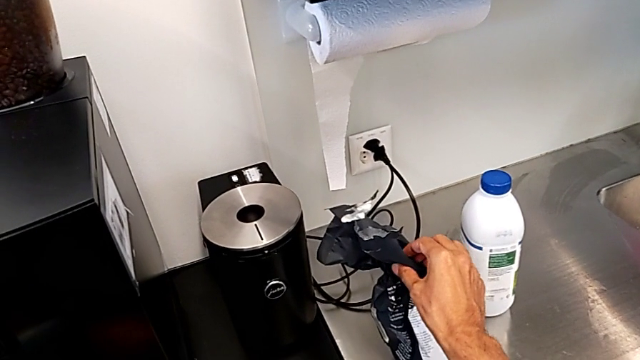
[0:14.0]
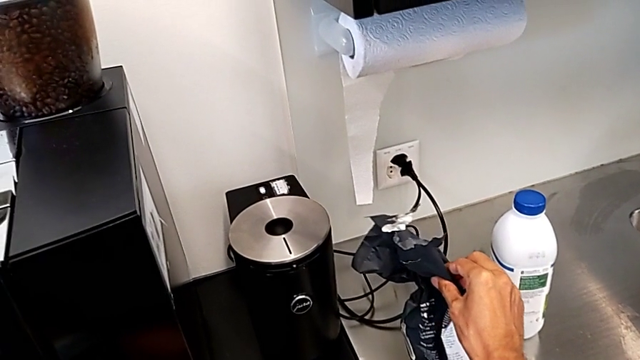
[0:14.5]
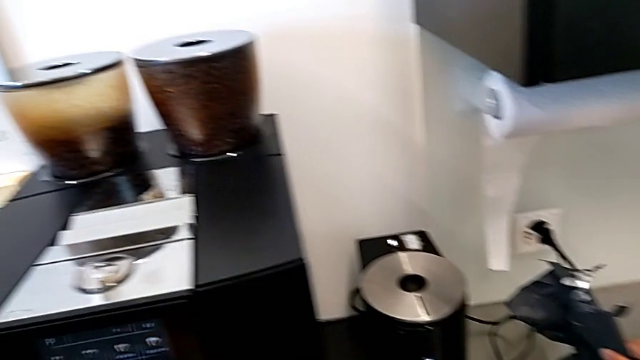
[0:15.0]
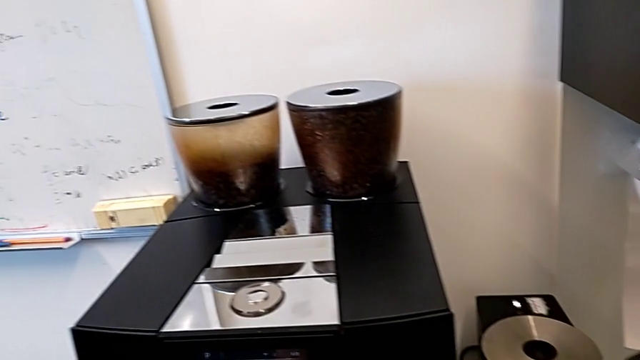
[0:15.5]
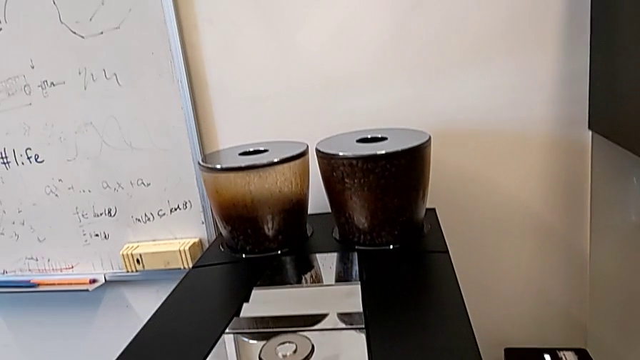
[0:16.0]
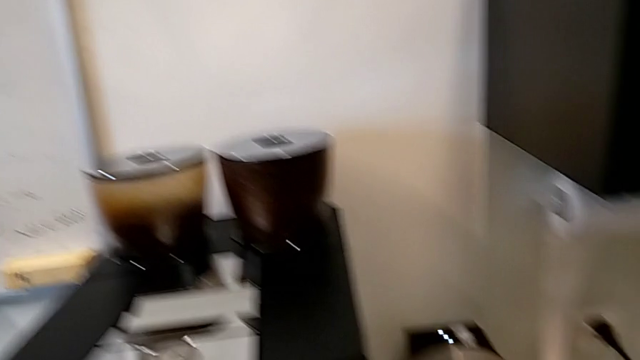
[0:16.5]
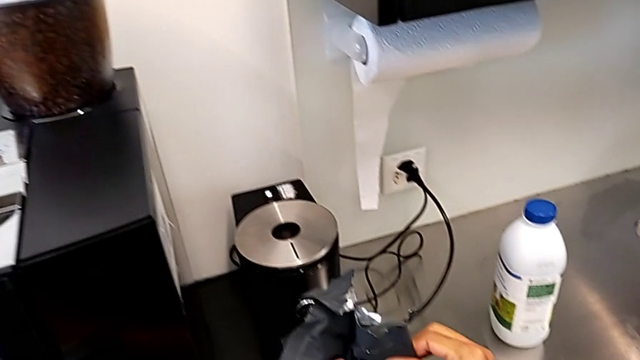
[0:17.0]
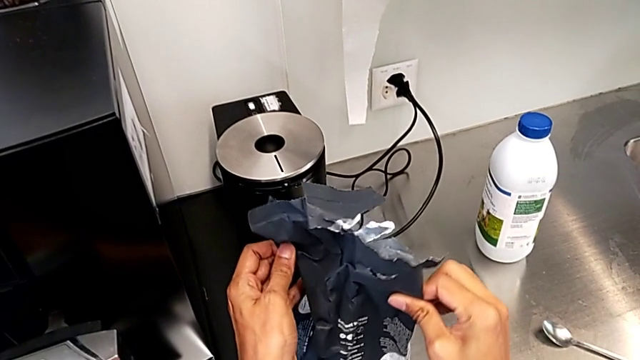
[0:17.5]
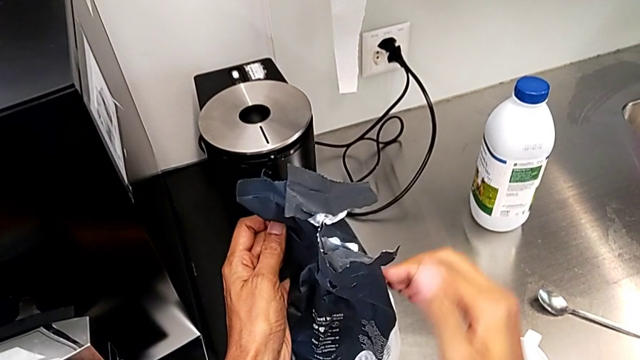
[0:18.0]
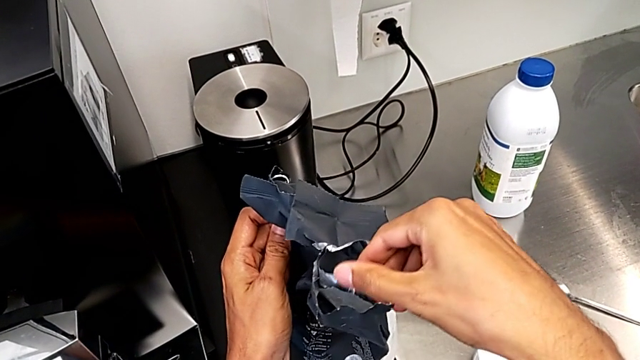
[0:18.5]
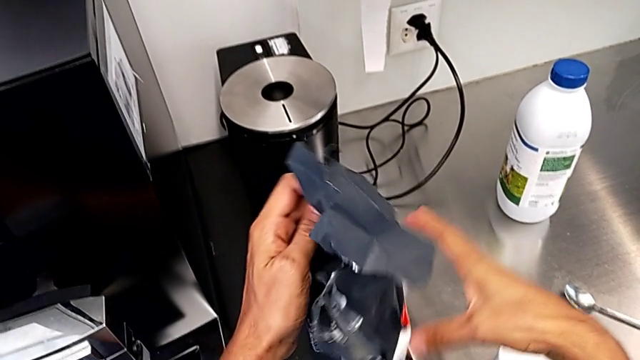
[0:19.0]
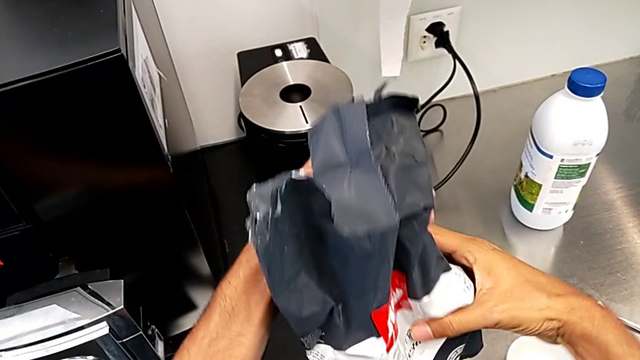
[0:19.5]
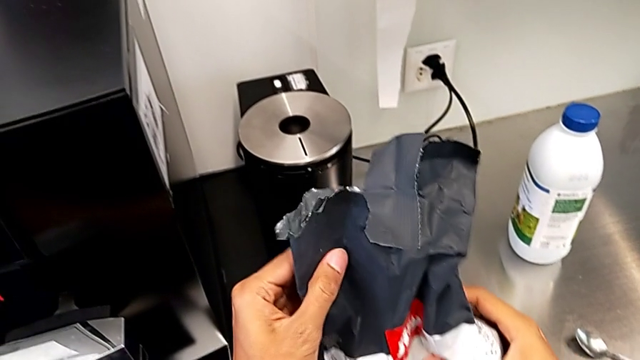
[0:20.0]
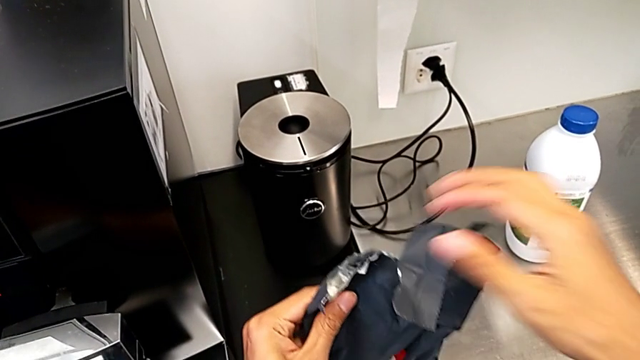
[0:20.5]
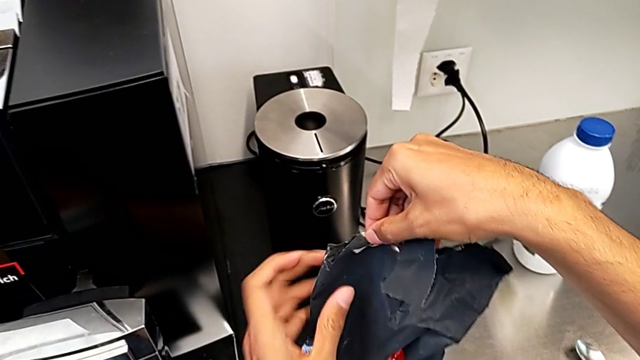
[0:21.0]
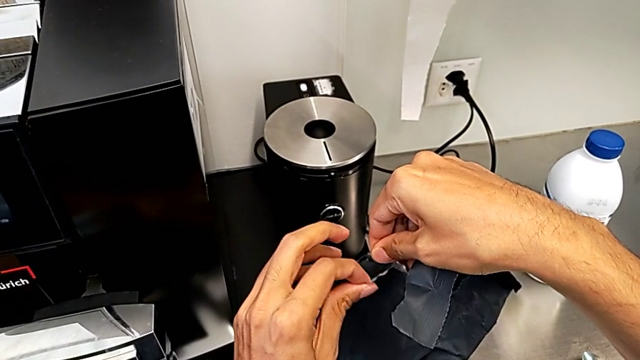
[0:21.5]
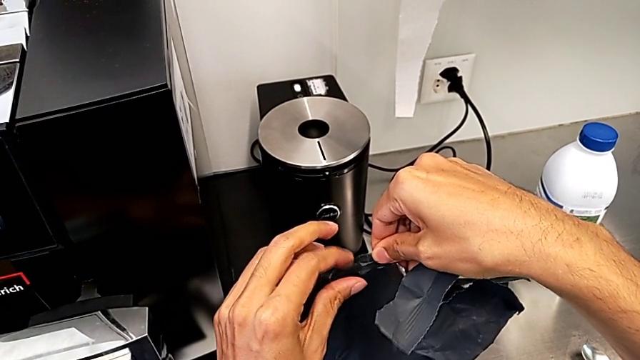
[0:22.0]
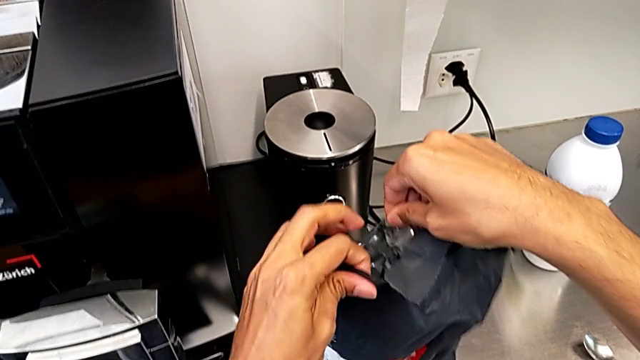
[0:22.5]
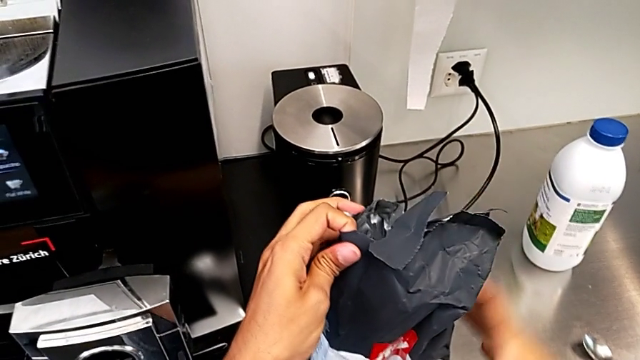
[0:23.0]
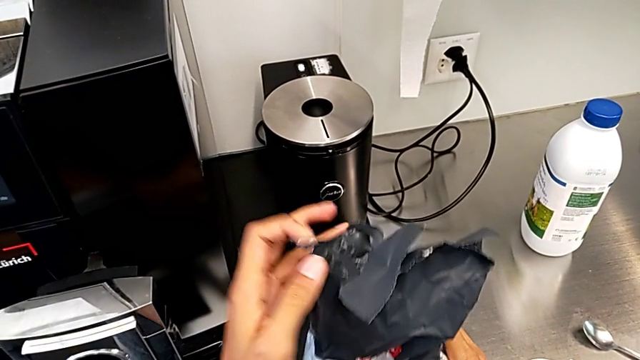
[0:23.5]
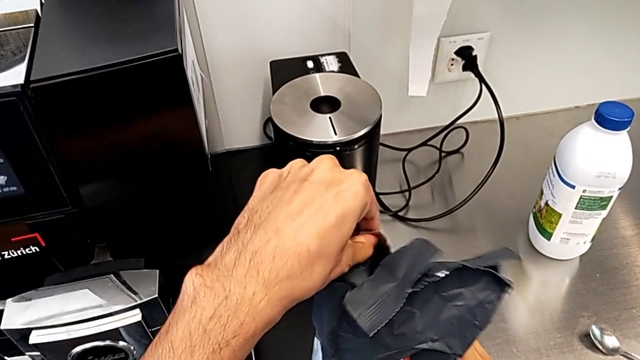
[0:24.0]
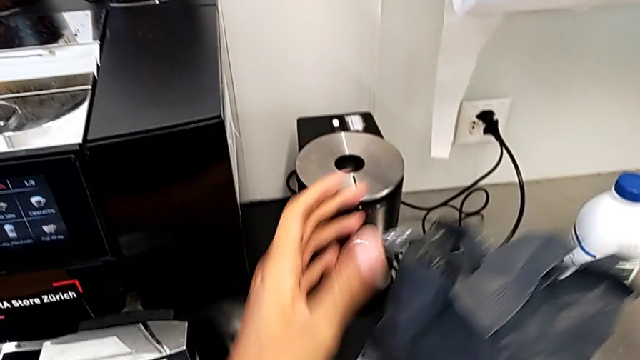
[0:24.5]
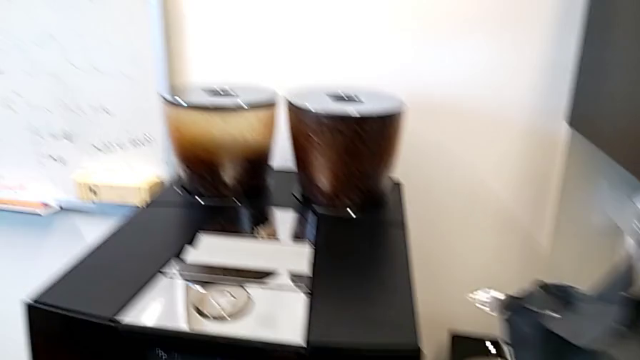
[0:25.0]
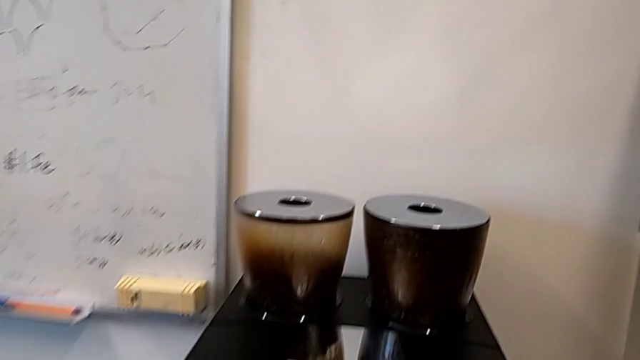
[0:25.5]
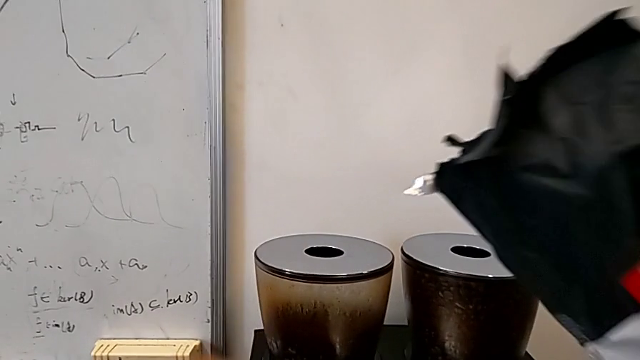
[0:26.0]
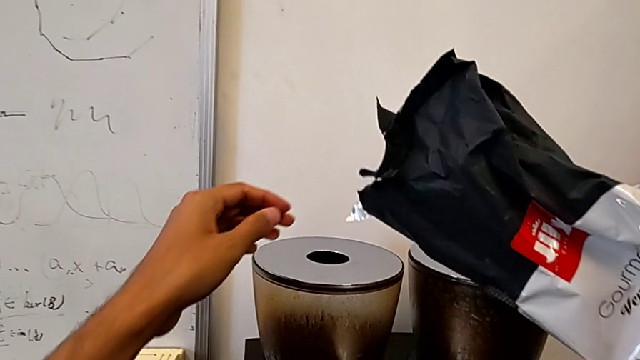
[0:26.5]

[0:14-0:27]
The camera wearer is pouring coffee beans into the bean hopper. They grab the coffee bean bag, open it and wrongly lift it.

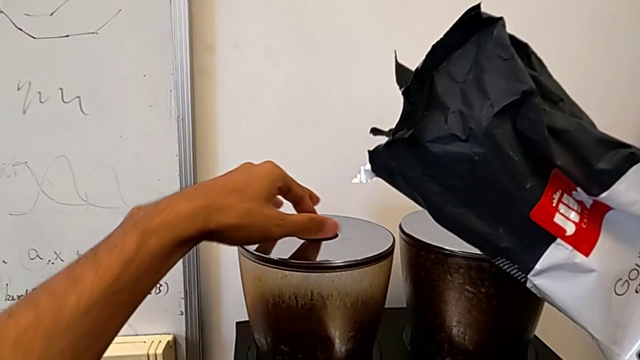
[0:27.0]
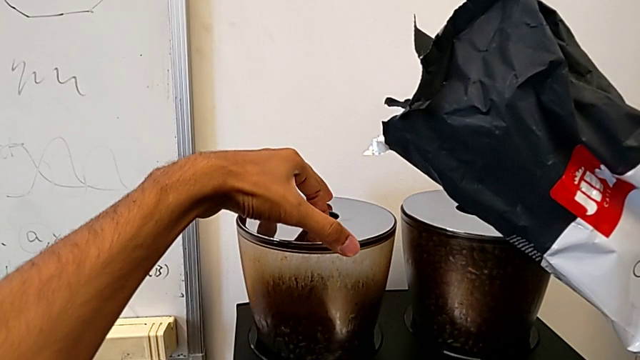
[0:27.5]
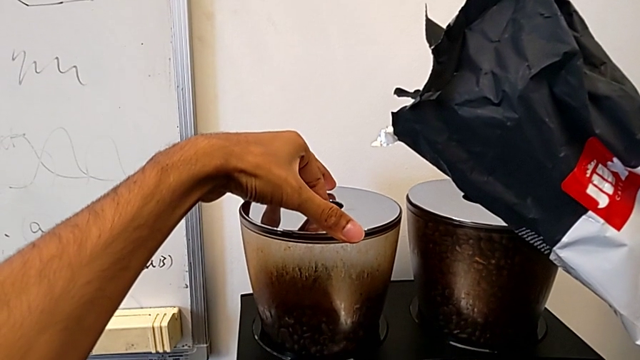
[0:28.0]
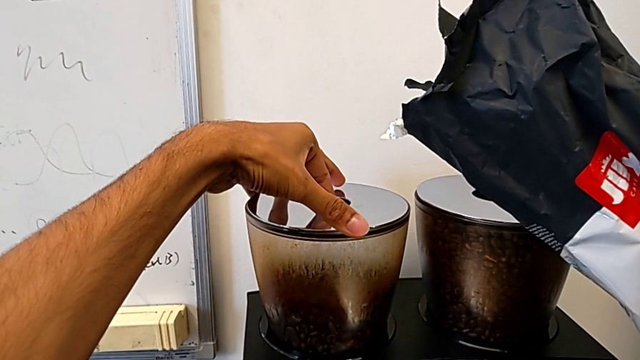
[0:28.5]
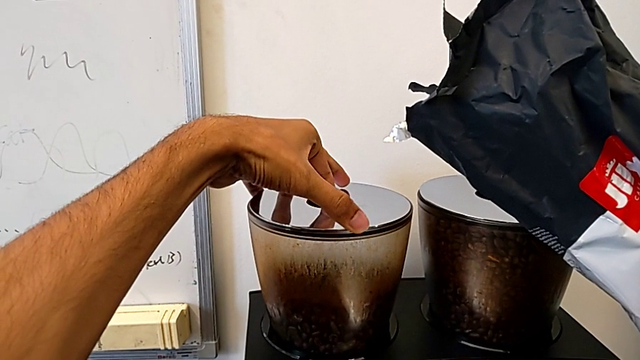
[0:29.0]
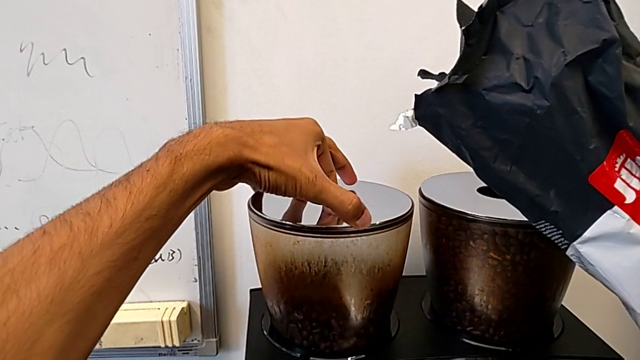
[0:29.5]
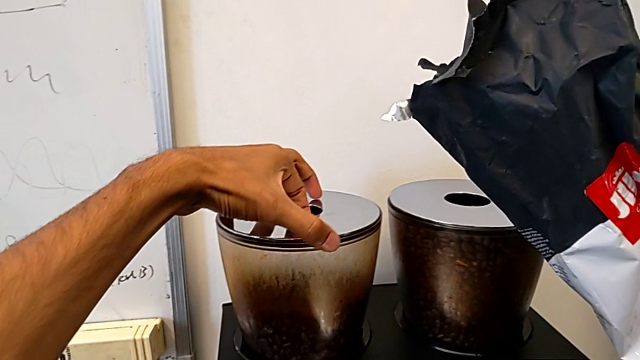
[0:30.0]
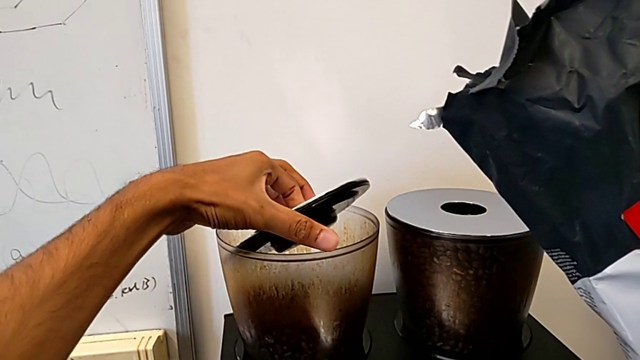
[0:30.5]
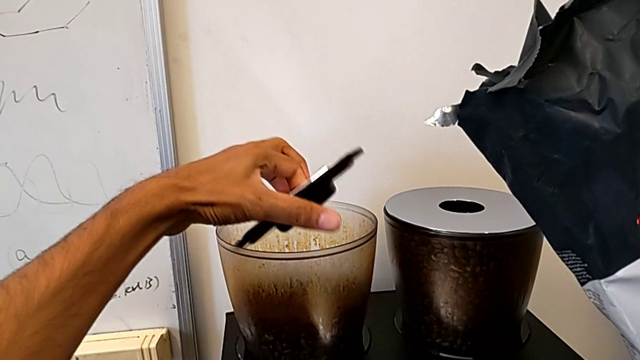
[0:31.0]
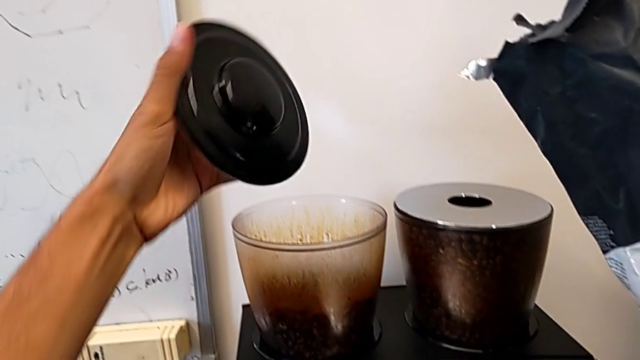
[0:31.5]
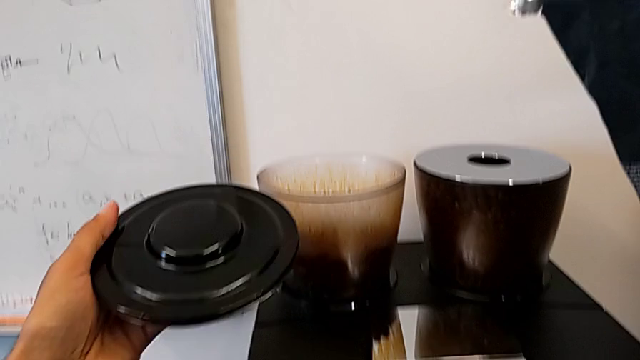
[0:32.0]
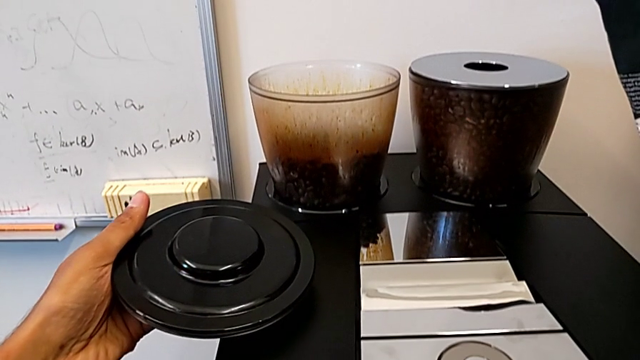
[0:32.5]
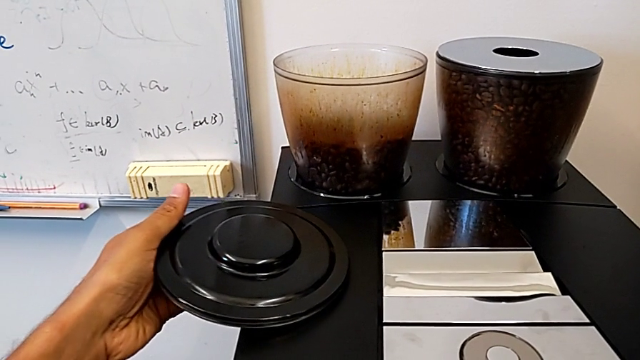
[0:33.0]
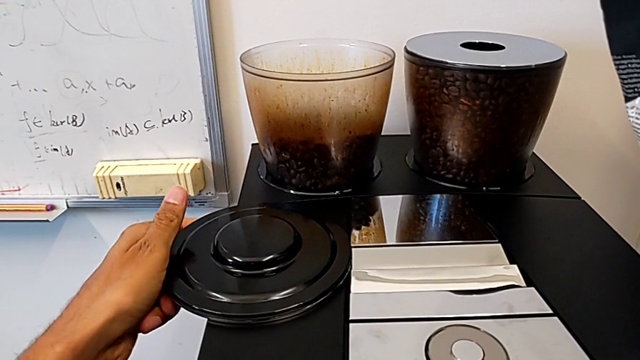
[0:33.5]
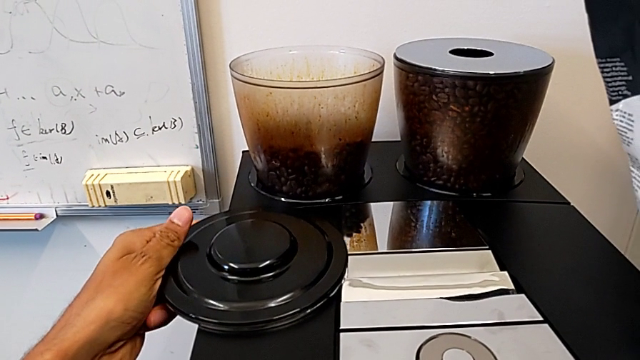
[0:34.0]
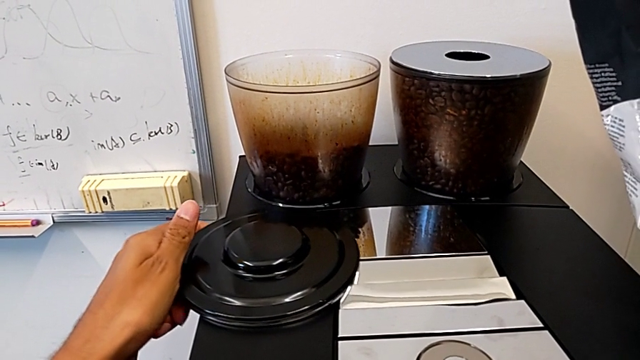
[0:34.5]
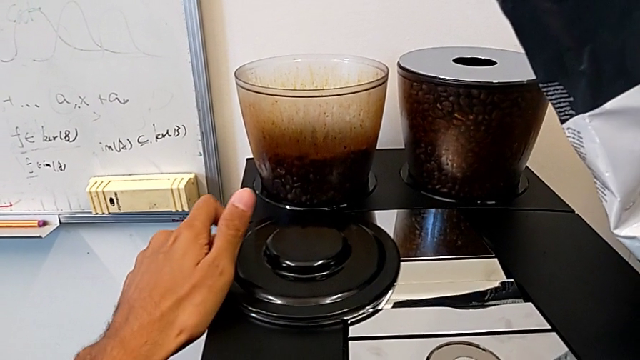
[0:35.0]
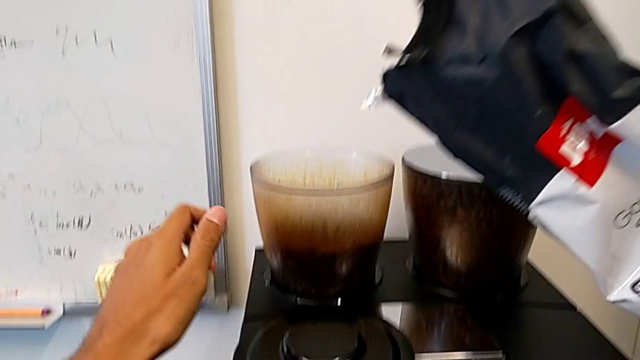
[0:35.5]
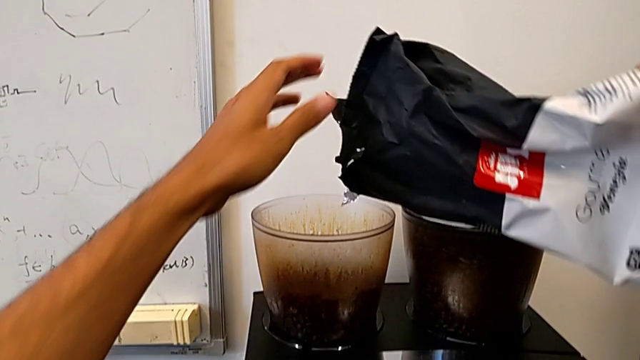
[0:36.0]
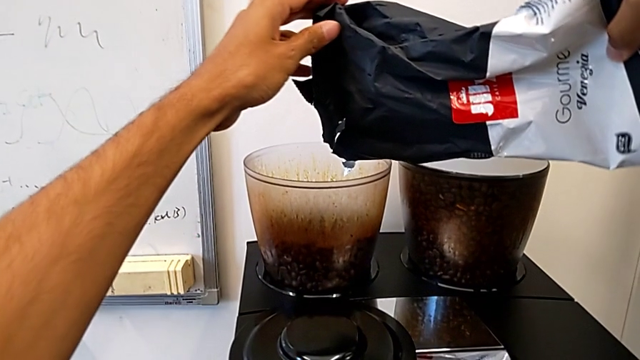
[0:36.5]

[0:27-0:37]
The camera wearer is pouring coffee beans into the bean hopper. They open the silver bean hopper lid.
